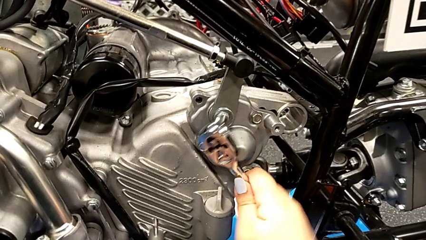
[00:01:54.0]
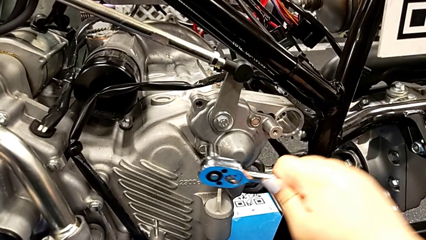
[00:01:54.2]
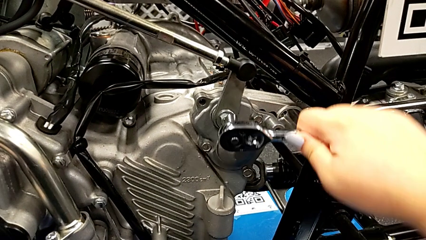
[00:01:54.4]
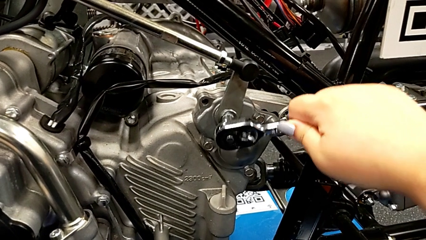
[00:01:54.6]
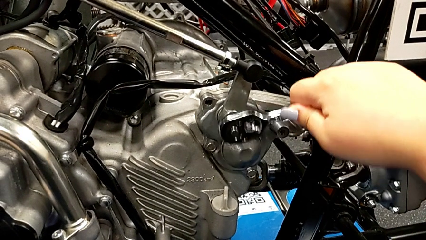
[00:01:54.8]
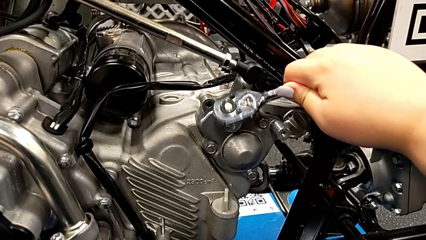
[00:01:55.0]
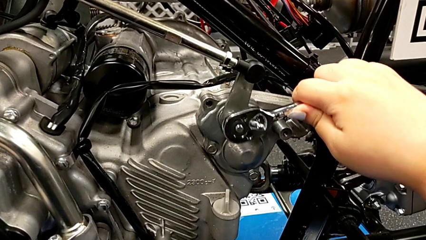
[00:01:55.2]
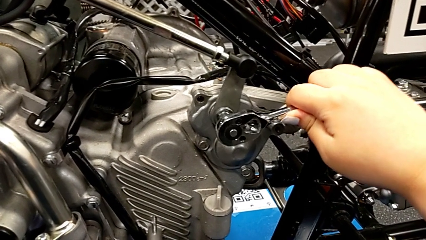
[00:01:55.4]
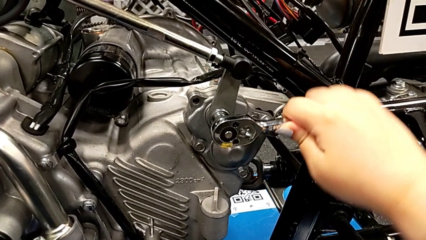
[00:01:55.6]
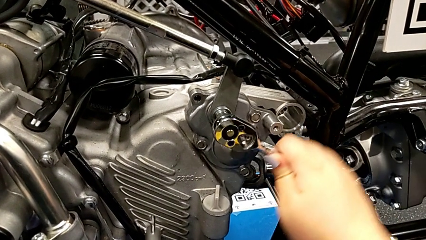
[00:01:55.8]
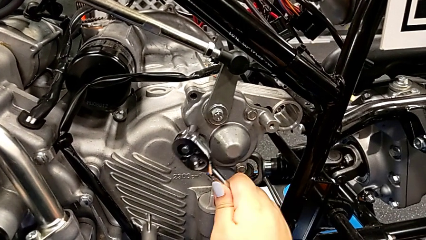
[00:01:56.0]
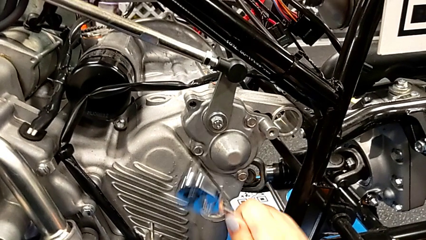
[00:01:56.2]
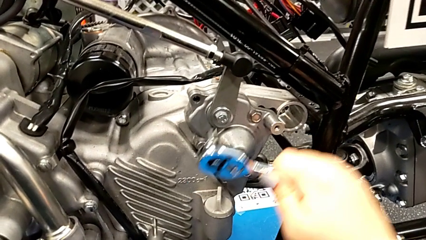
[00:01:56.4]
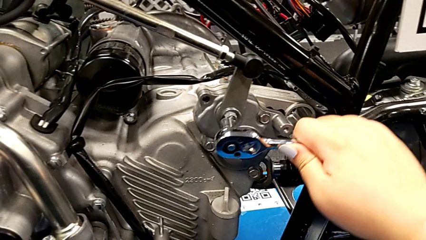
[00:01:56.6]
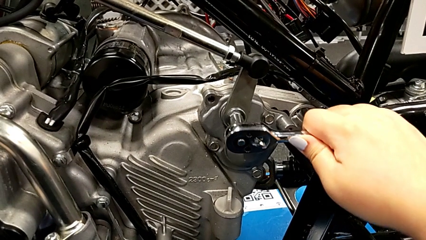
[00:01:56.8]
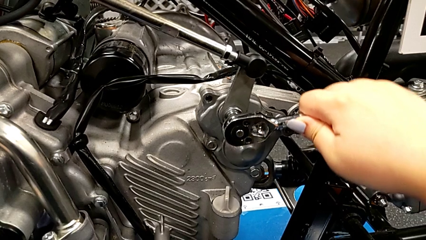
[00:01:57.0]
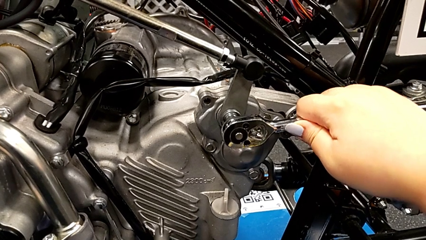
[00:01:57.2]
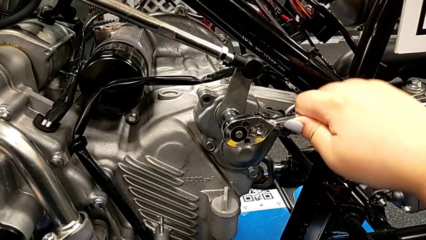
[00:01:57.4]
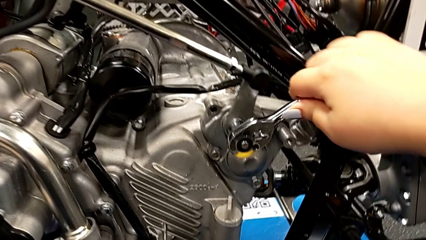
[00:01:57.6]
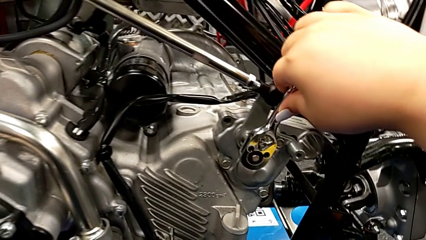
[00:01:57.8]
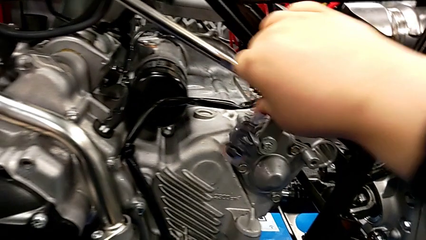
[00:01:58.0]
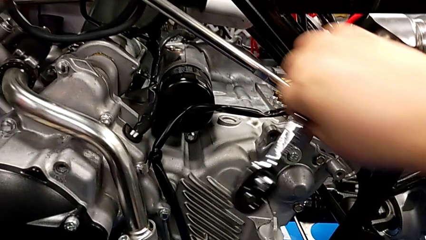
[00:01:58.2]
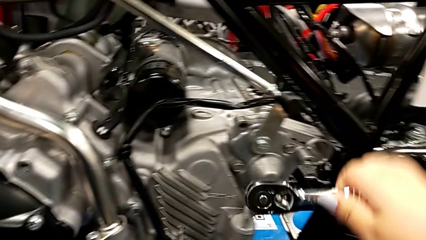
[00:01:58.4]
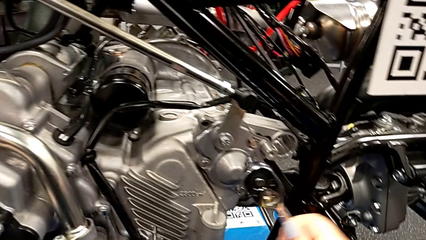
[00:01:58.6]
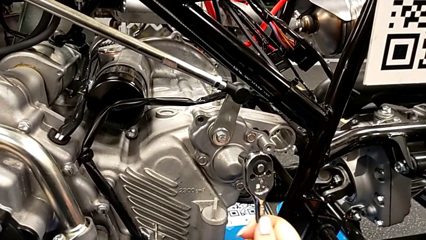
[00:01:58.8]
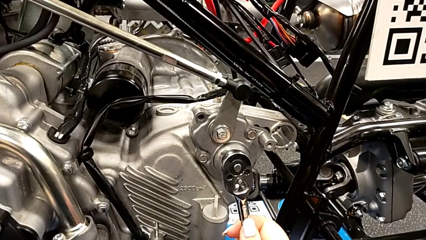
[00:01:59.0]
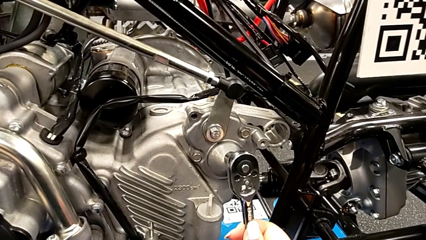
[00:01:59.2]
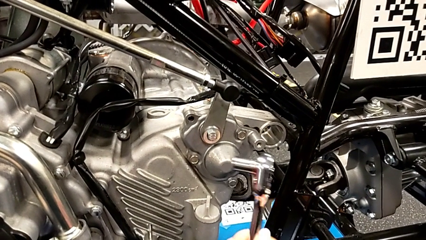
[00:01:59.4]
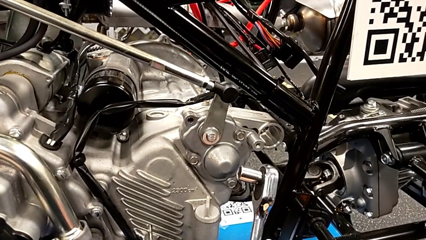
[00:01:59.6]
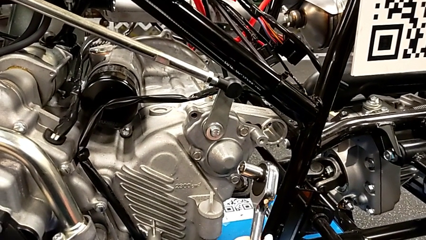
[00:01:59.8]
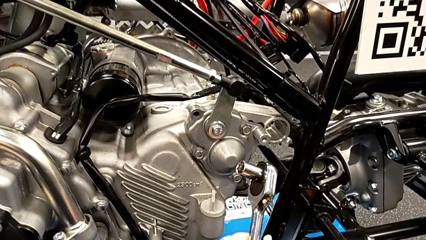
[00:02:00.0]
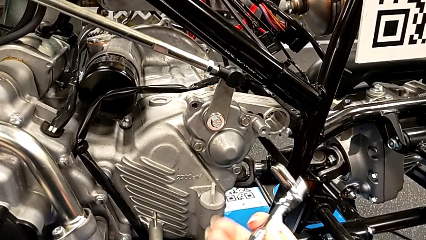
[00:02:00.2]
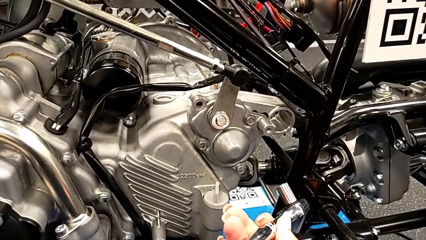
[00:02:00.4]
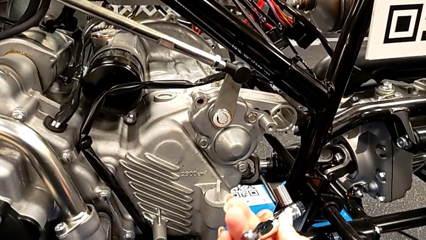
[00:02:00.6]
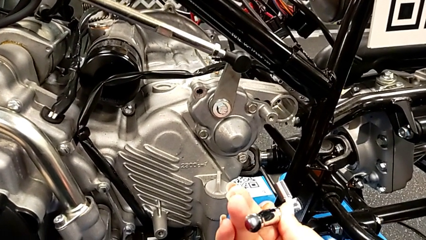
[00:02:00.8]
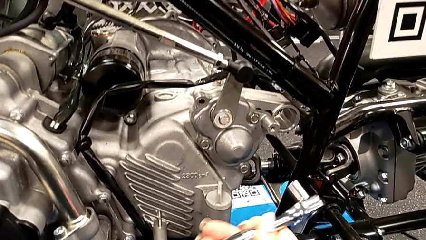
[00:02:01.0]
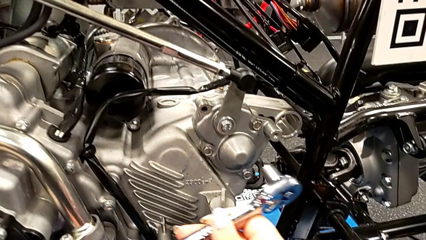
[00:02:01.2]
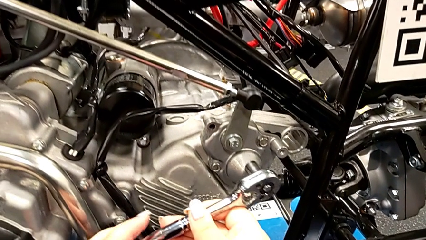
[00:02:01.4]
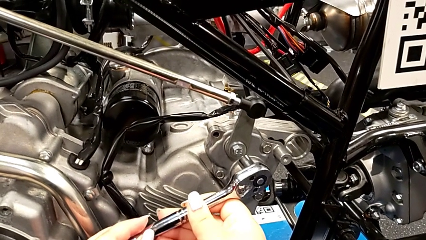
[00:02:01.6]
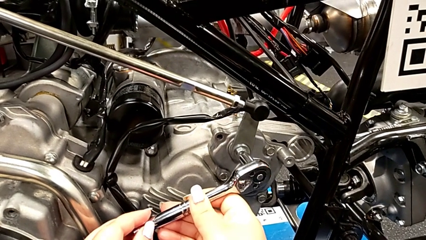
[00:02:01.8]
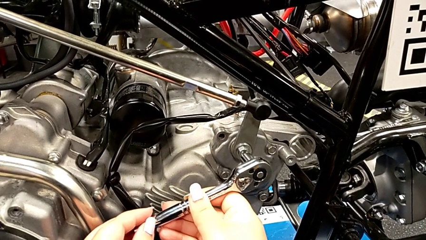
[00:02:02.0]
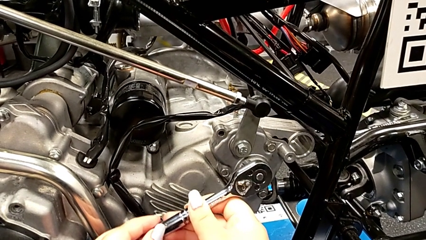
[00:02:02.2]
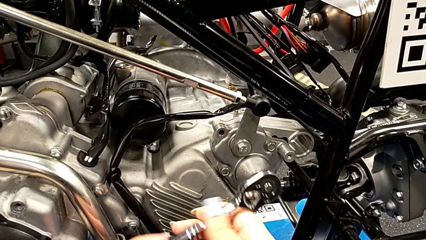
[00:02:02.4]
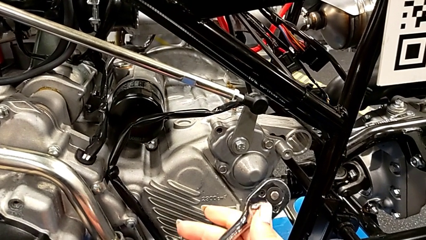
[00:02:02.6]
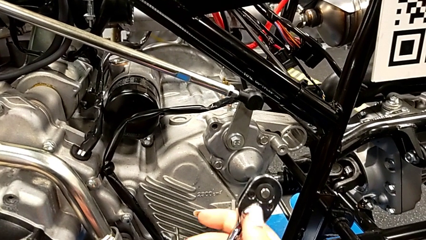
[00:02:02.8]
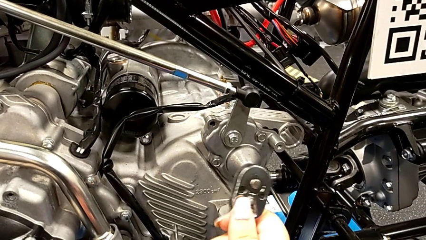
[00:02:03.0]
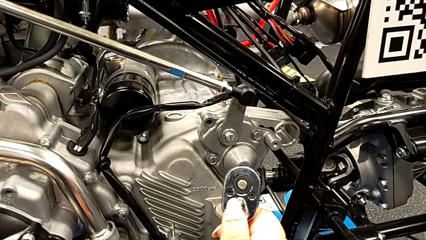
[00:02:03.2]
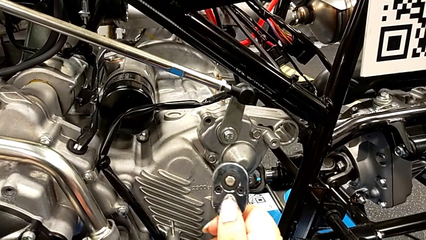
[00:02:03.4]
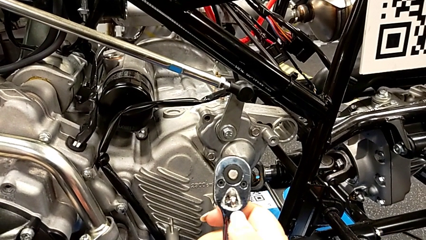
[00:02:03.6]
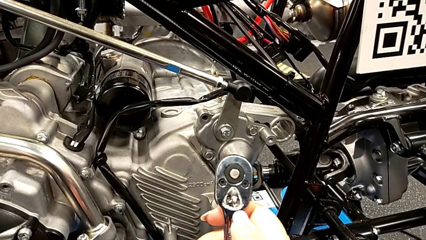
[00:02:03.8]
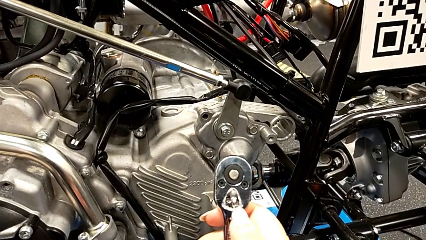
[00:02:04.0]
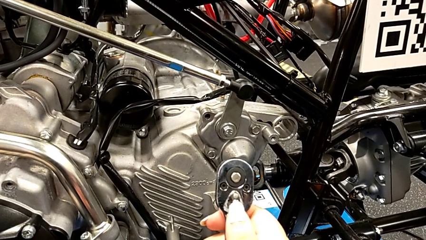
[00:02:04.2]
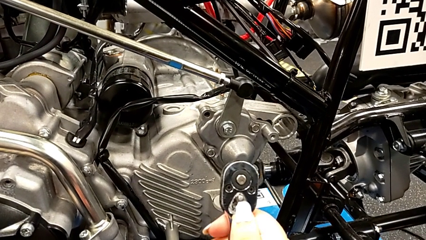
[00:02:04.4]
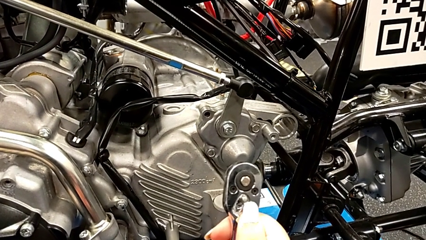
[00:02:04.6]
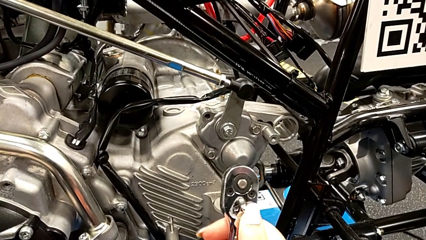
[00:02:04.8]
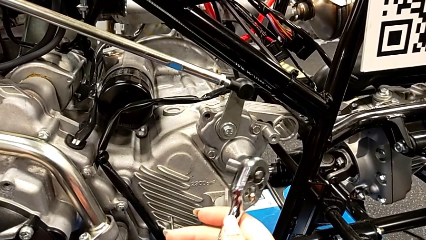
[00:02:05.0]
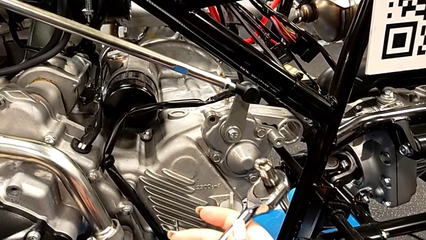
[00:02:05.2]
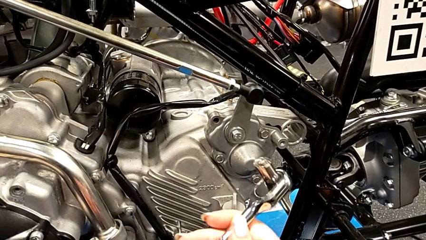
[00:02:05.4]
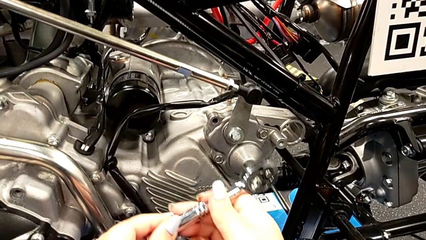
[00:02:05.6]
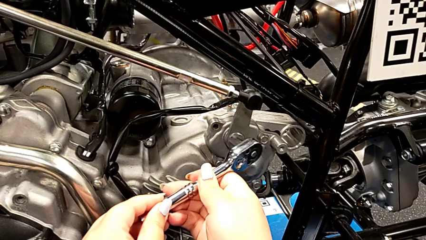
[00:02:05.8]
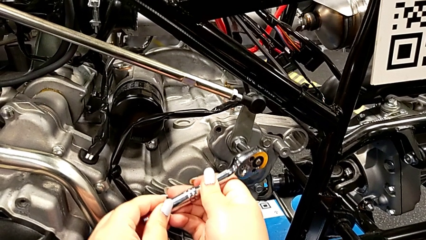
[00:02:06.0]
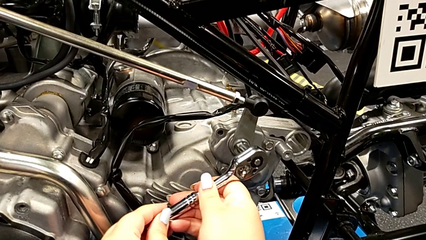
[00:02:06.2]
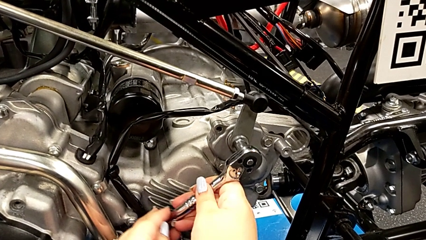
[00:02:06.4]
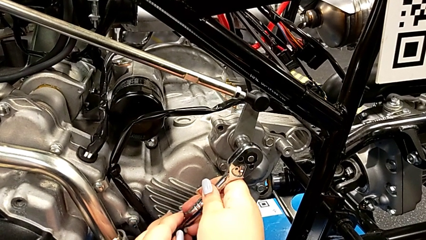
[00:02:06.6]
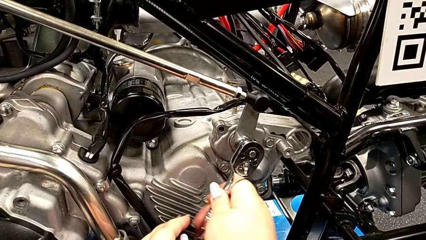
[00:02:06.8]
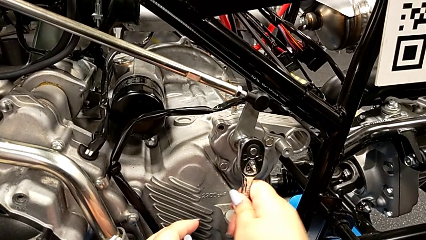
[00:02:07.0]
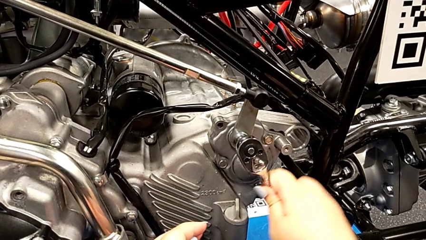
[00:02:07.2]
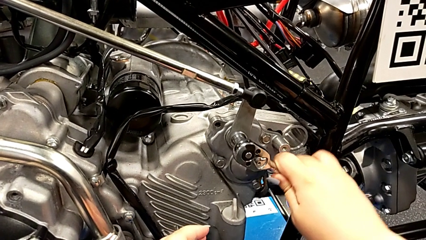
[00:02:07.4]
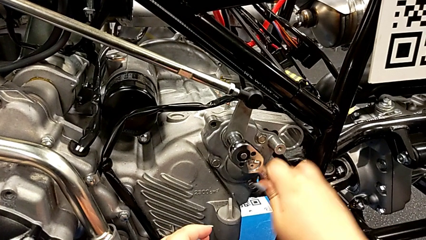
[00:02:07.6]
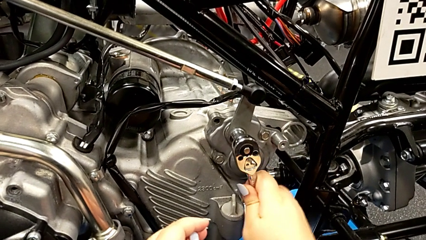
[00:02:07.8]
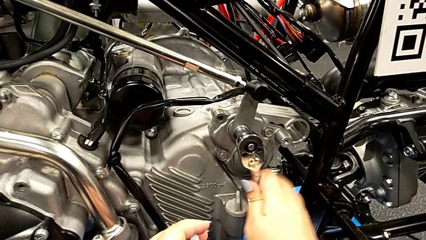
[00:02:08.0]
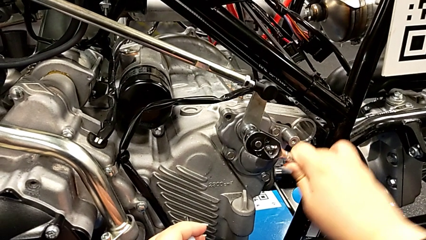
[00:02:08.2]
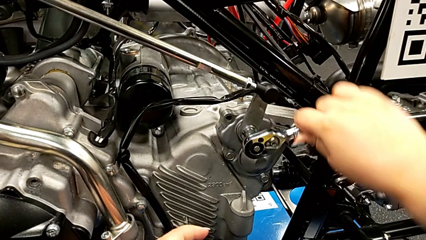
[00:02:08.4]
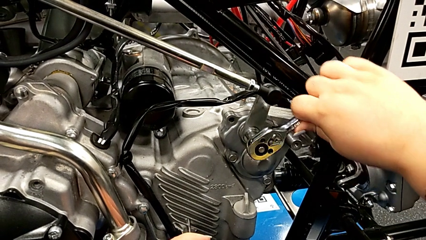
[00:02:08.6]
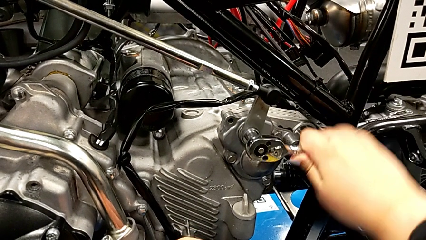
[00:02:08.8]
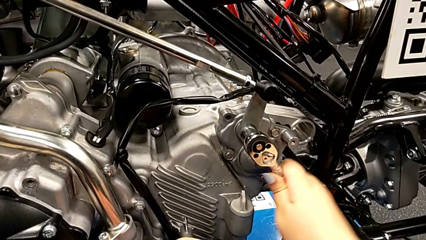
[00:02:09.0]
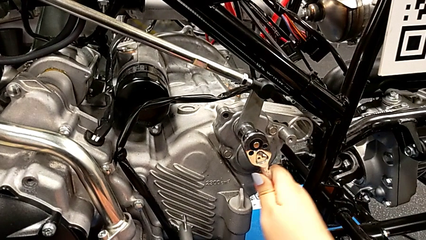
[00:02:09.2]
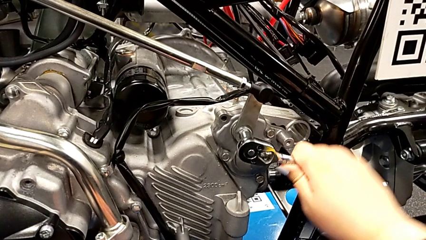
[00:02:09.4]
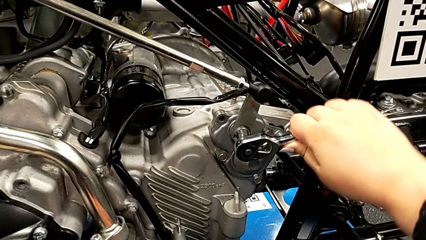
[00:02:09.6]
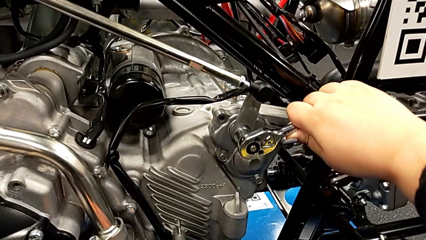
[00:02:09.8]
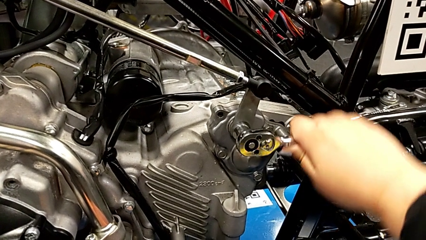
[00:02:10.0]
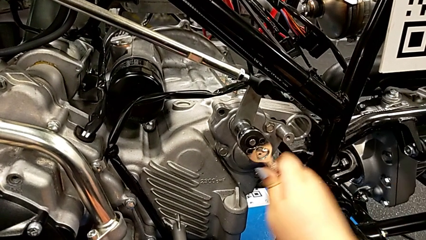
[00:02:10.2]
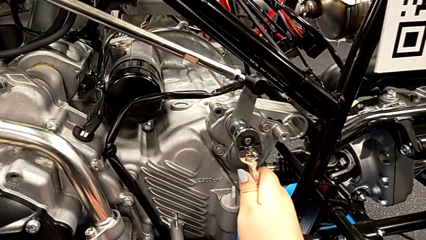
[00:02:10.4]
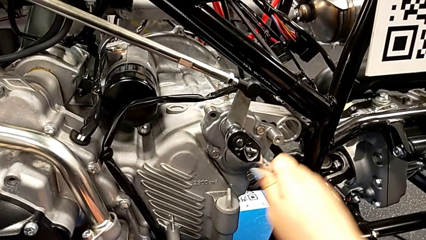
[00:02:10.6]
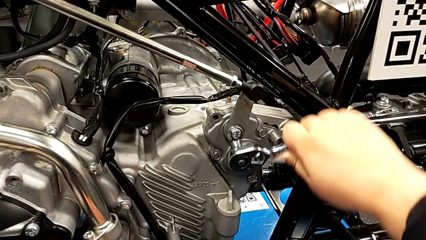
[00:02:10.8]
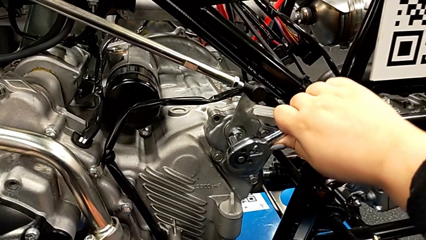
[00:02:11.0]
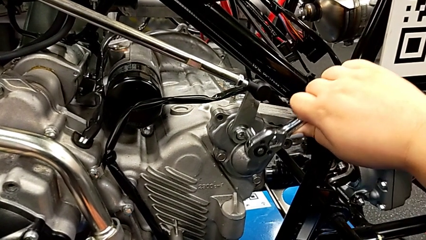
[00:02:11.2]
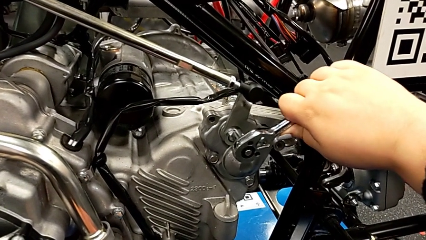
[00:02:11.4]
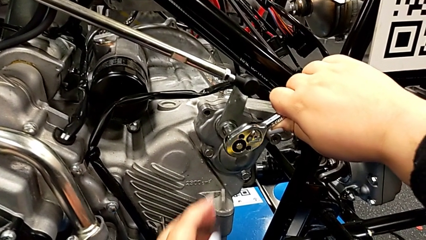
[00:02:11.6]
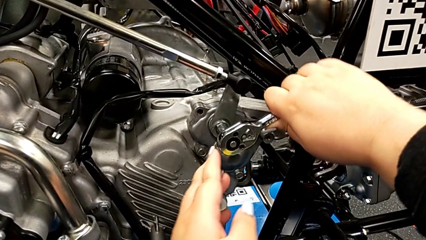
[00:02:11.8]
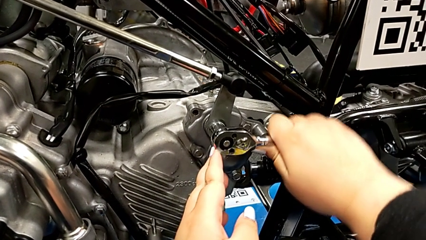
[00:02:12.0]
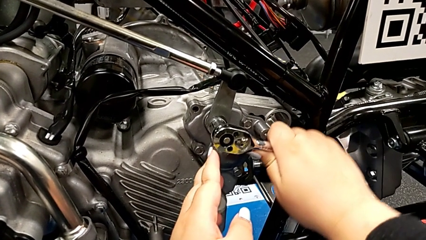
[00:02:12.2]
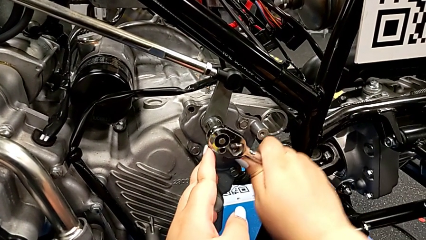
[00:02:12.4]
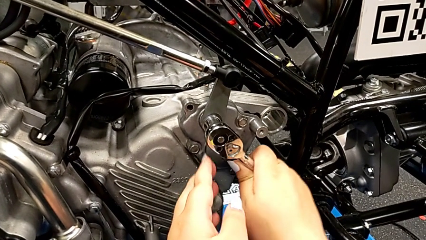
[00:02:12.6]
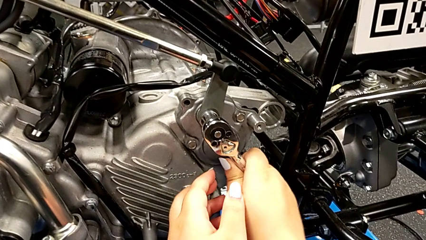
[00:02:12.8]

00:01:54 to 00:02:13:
The camera wearer is inserting the washer and the bolt into the peg. They wrongly keep screwing the bolt, withdraw the ratchet, inspect it, insert it, withdraw it, slide the ratchet adjuster, rotate the ratchet, insert it and begin to screw the bolt.
